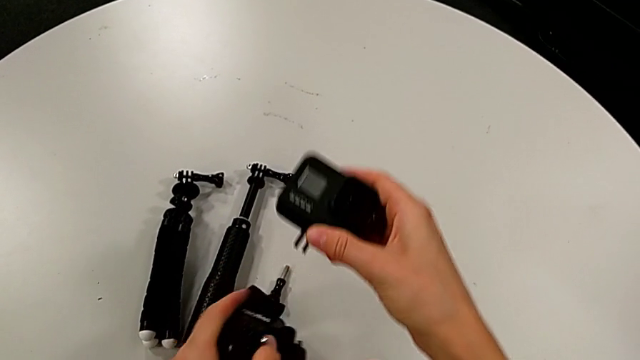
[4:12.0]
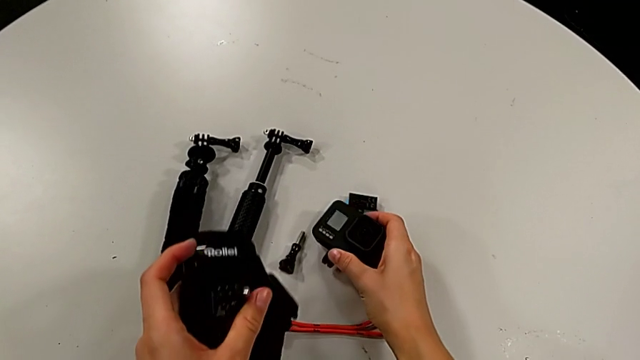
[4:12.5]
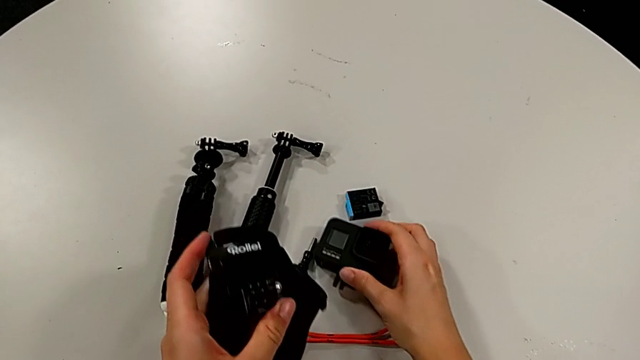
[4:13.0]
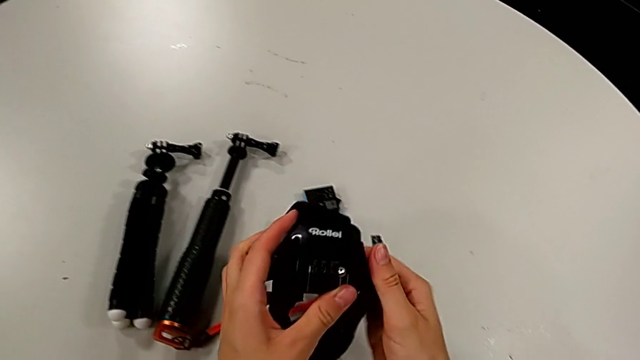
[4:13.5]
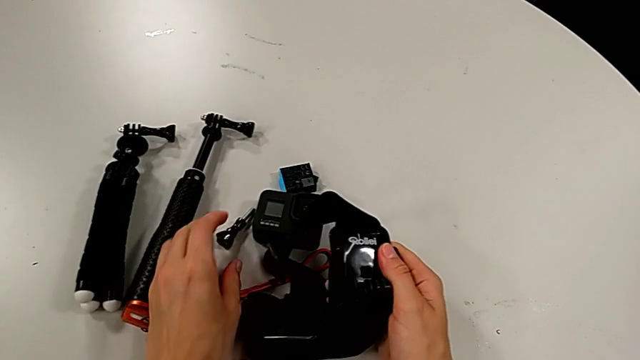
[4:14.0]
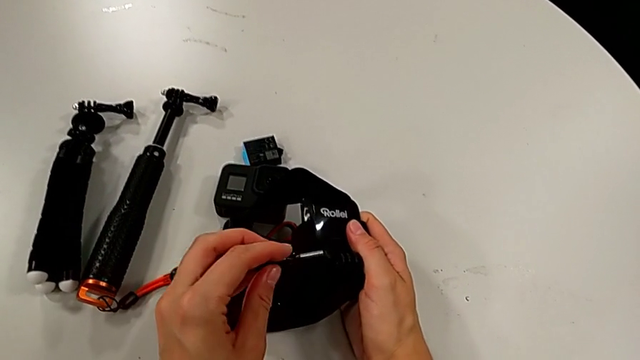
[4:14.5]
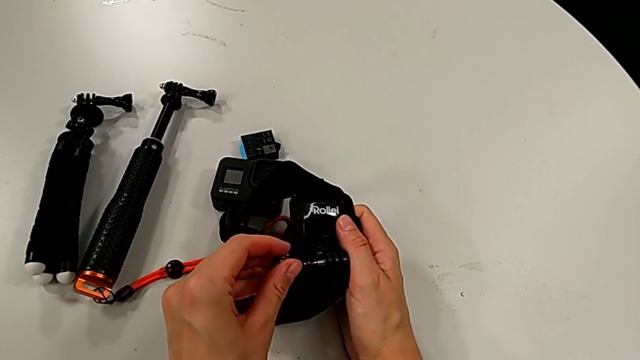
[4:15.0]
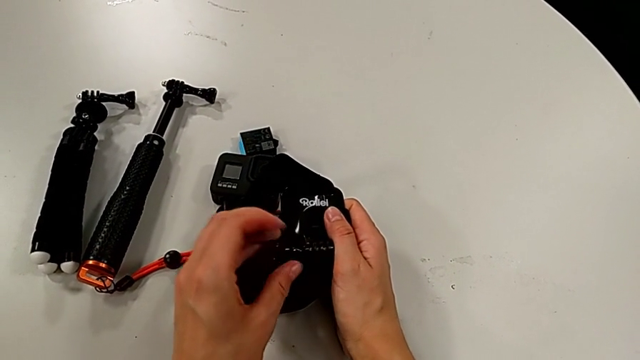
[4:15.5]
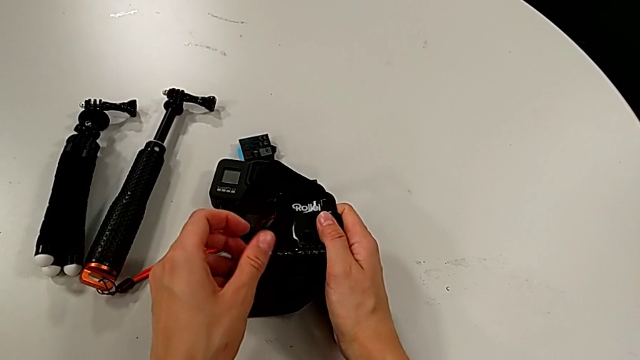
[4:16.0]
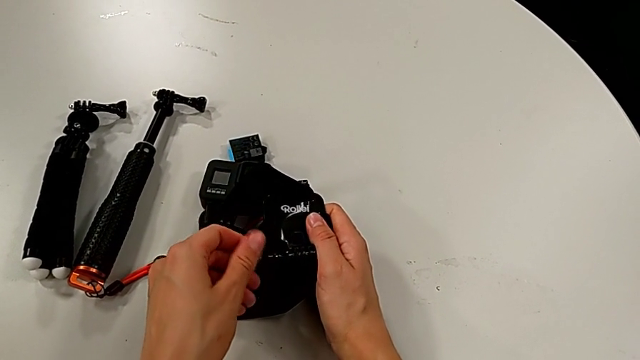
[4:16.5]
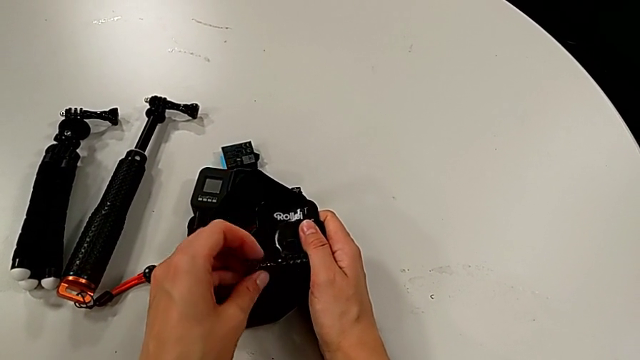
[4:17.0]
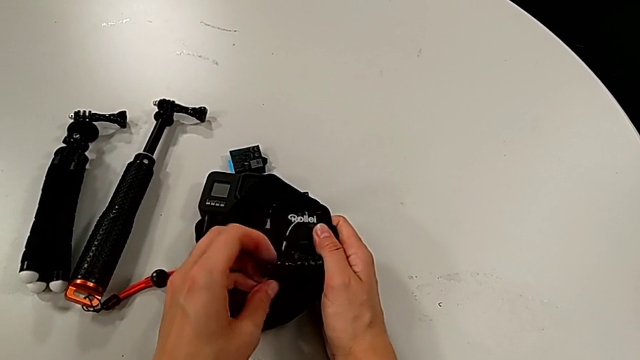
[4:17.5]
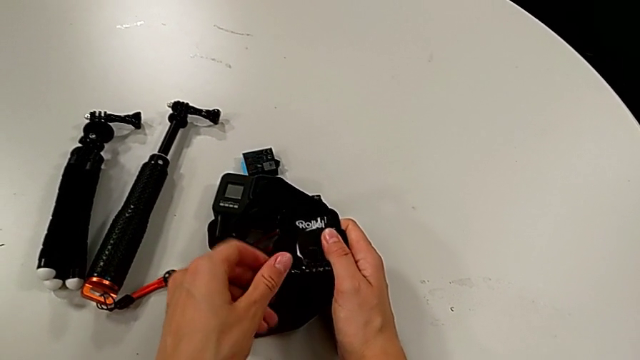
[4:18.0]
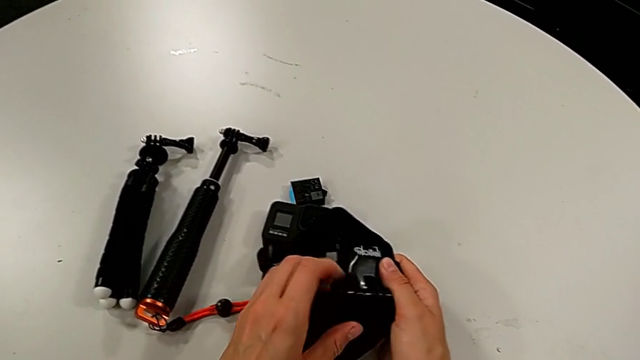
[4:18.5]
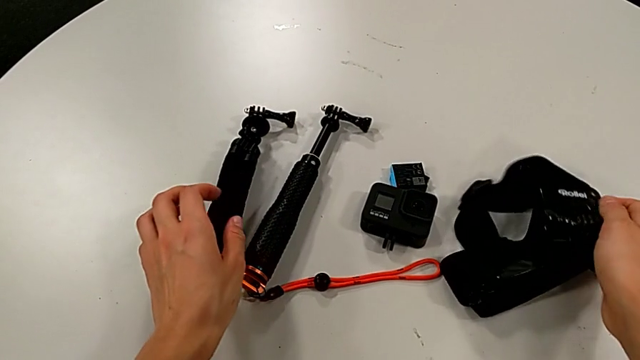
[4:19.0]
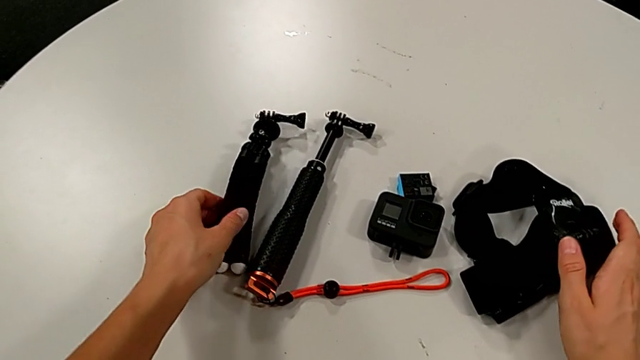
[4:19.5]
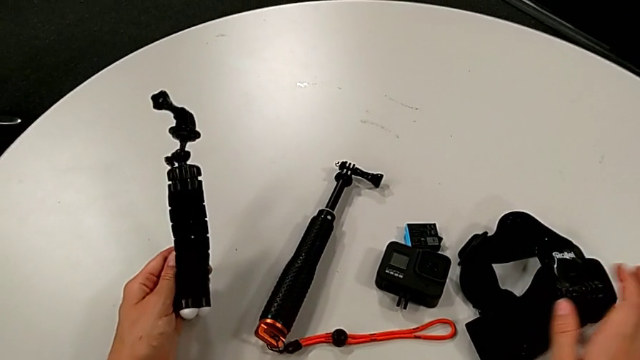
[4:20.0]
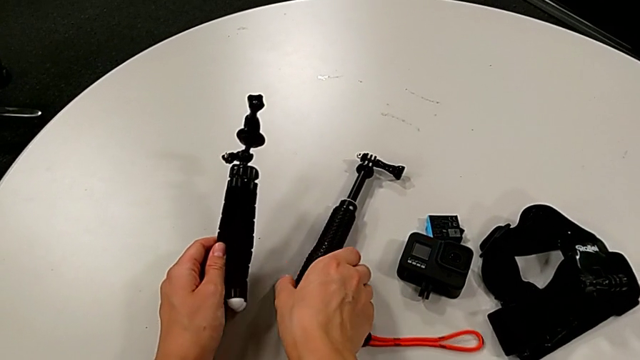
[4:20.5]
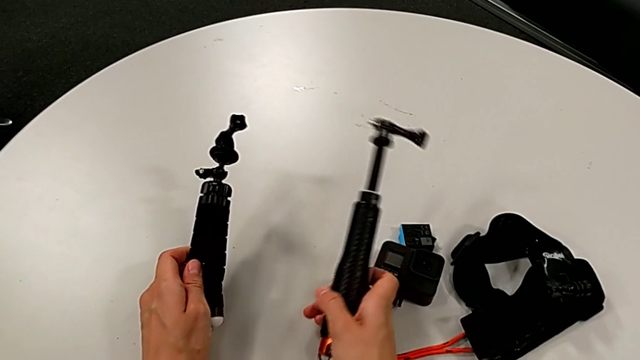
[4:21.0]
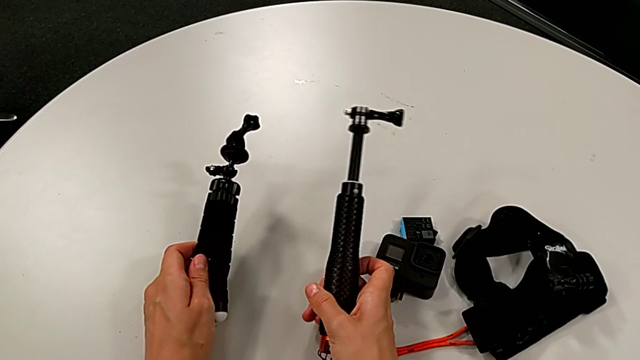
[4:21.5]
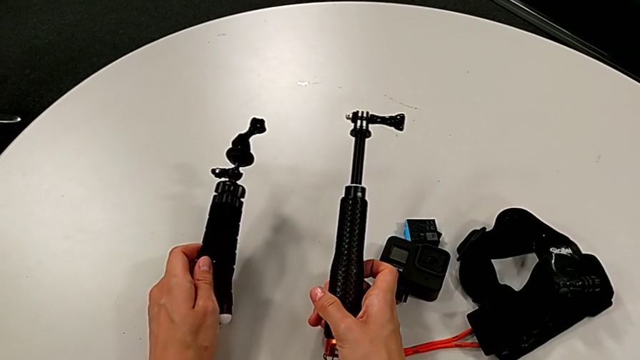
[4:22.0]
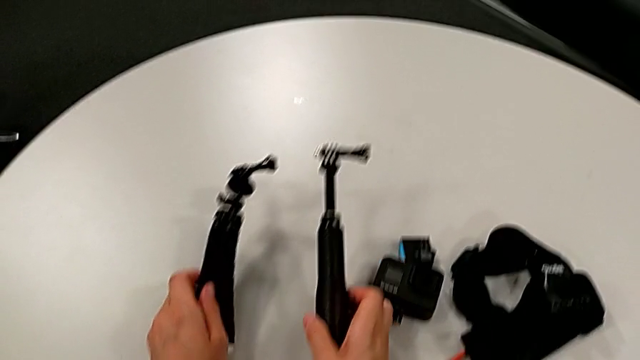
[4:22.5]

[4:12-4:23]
The camera wearer is removing the GoPro from the strap. They place the GoPro, grab the screw, lift it, screw it and place the strap.

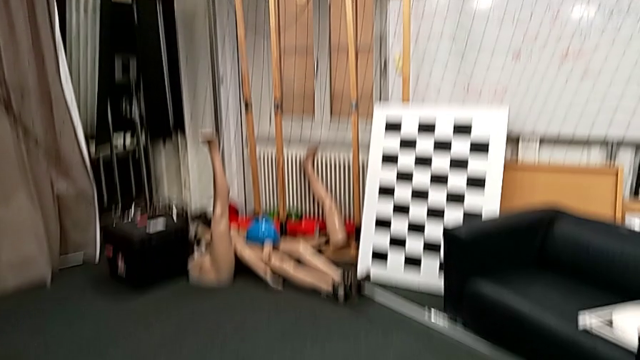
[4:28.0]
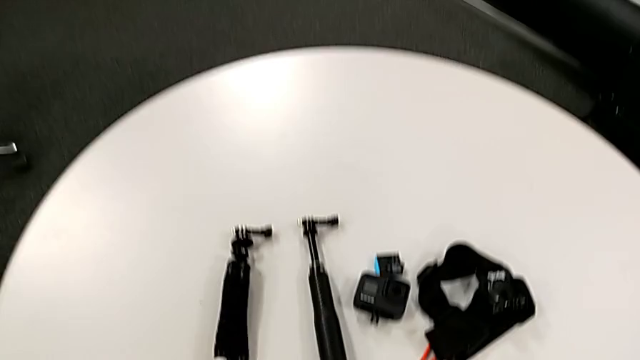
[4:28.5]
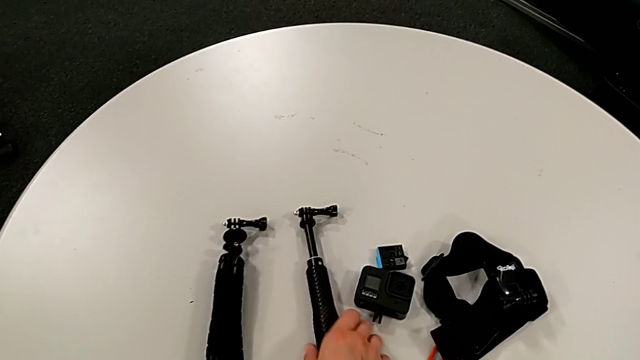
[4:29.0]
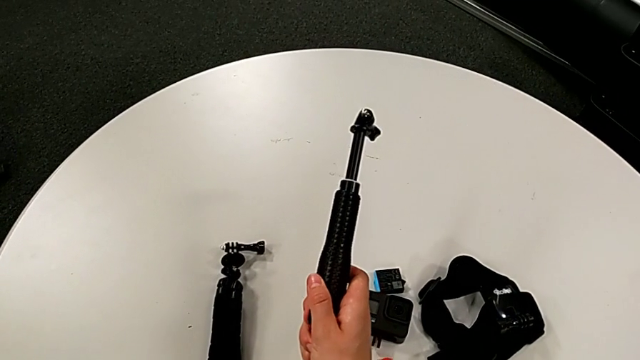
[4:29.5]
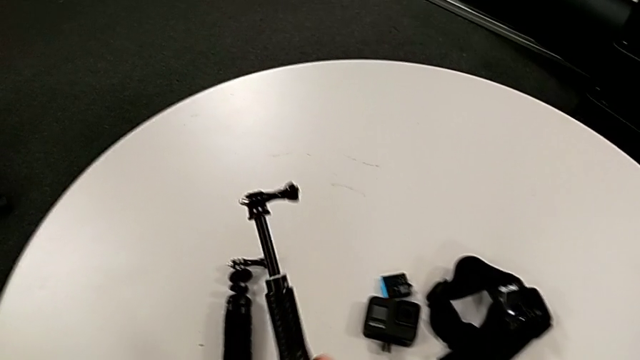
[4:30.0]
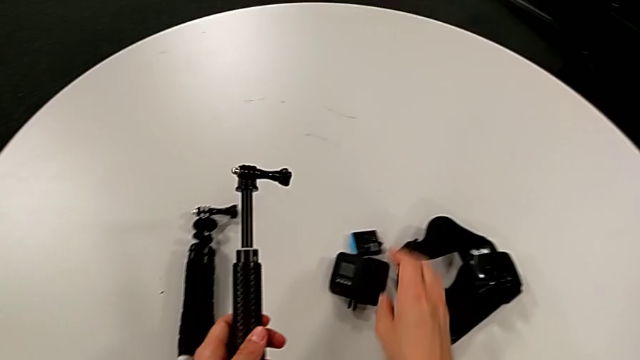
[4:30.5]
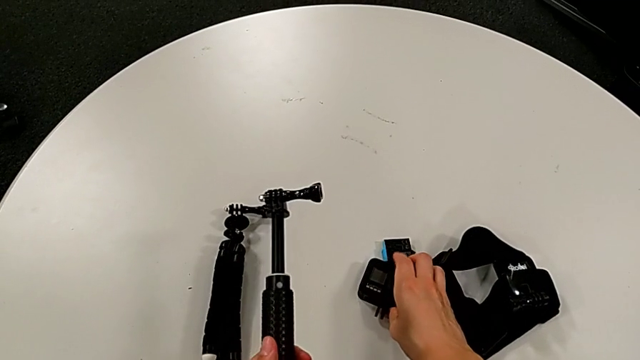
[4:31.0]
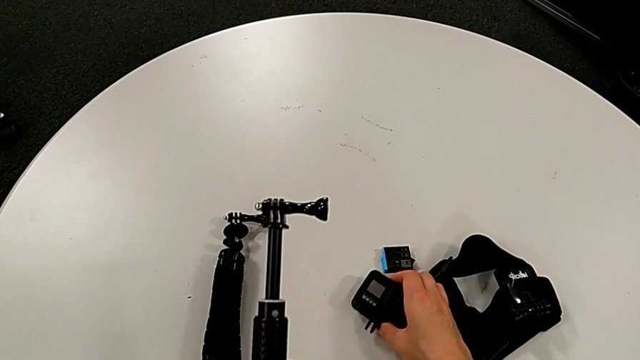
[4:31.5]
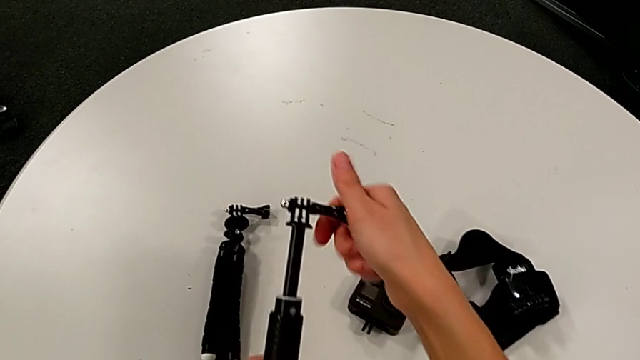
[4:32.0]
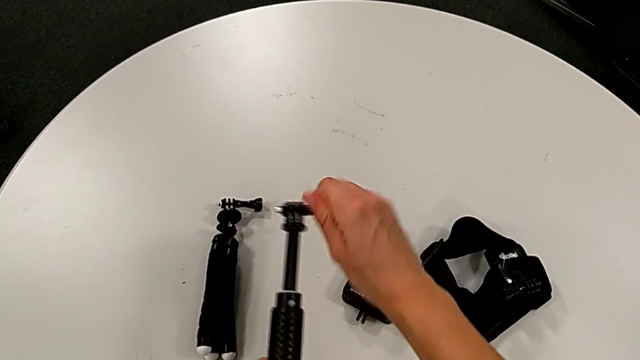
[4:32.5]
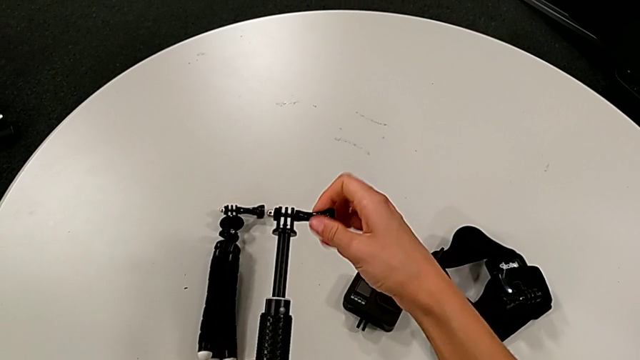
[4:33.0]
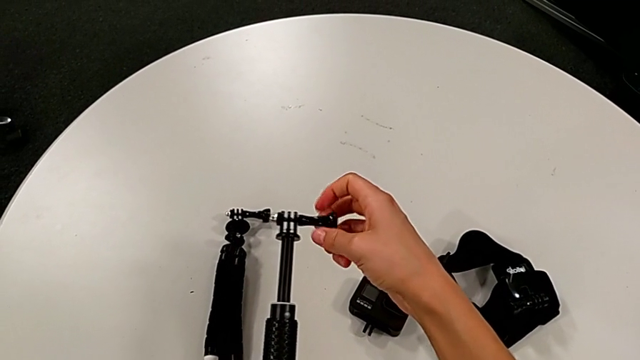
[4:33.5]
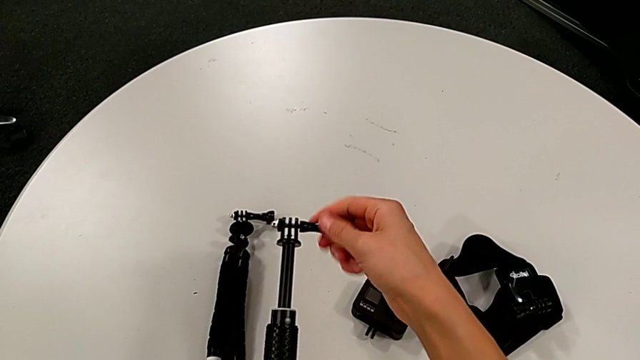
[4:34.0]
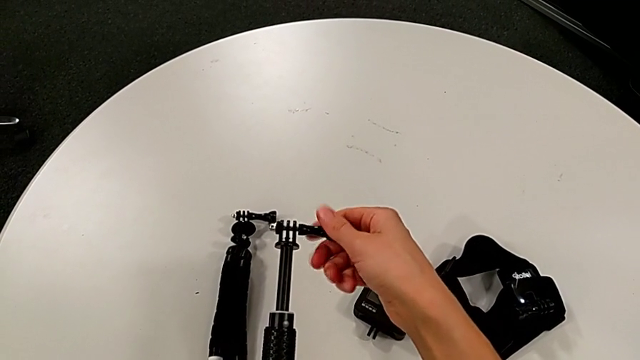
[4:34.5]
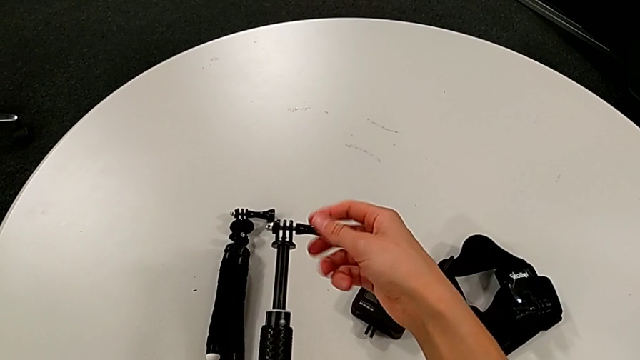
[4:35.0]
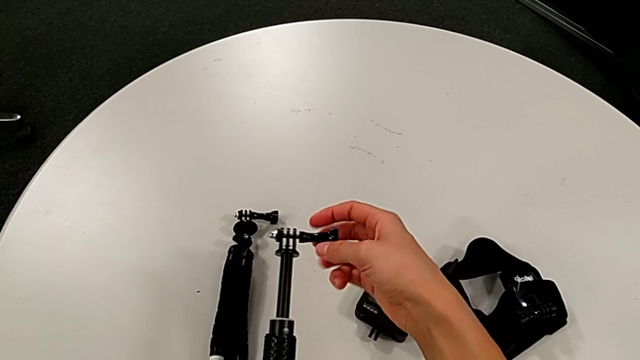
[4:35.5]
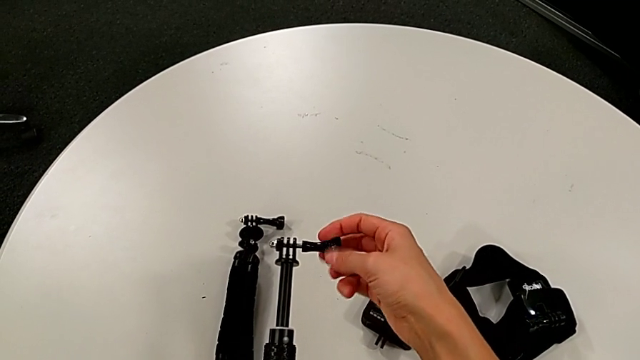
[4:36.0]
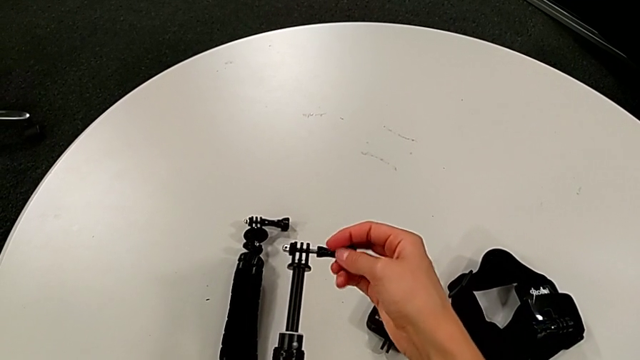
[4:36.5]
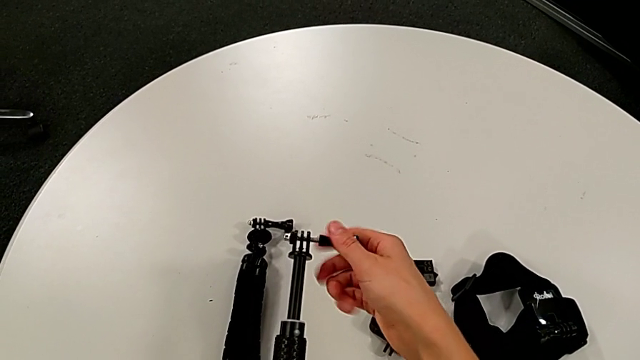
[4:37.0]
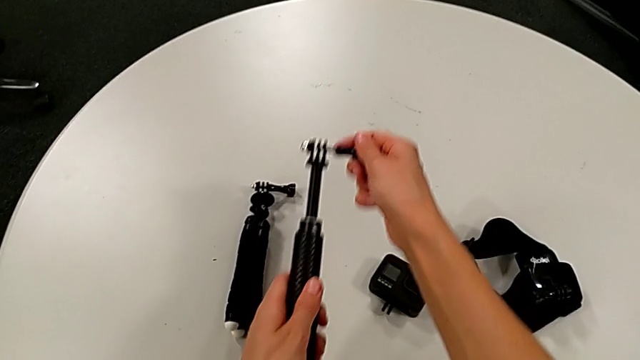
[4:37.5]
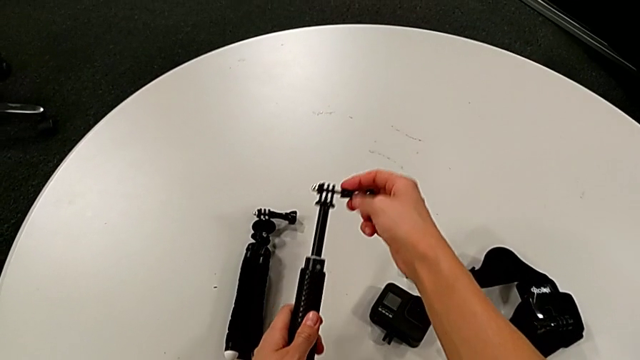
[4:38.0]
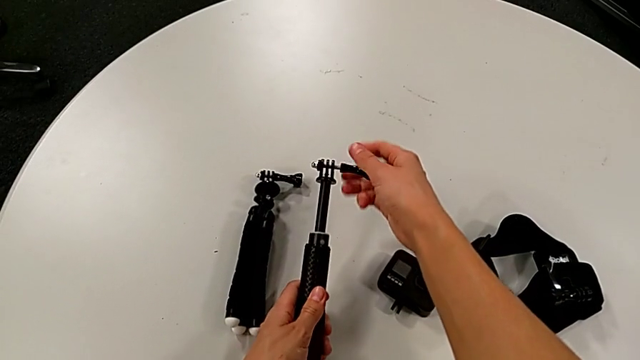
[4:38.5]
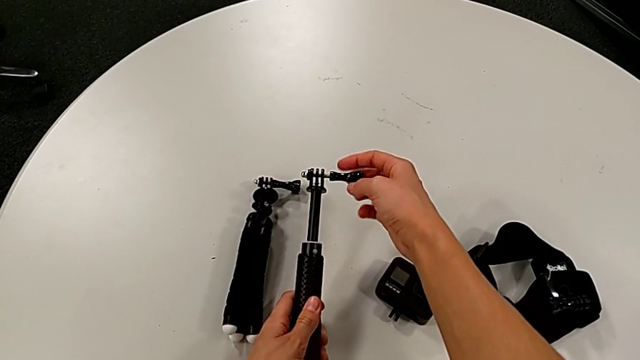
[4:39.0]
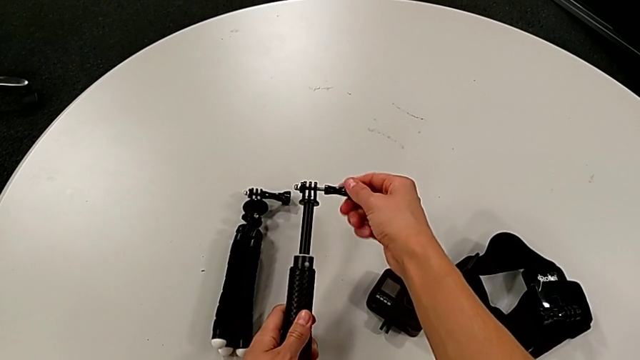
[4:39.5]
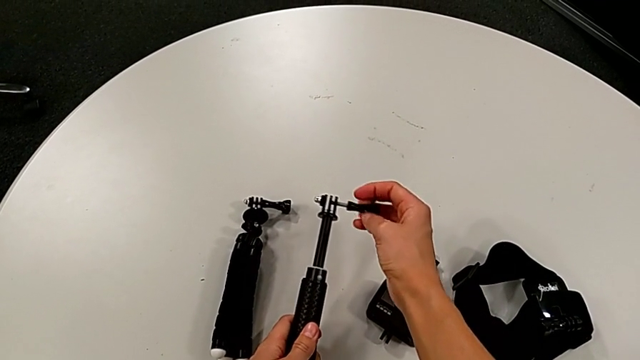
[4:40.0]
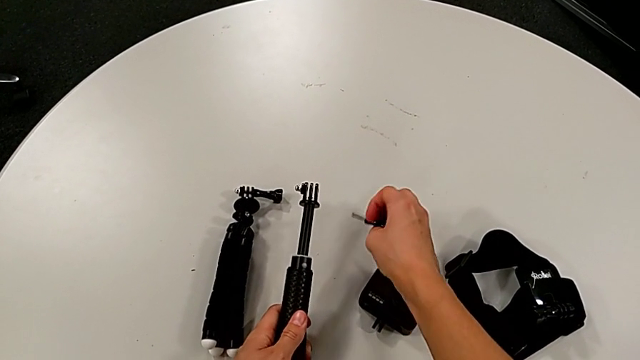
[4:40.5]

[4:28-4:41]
The camera wearer is placing the GoPro on the handheld grip. They grab the handheld grip, lift it, wrongly grab the GoPro, place it, unscrew the screw, withdraw it and place it.
